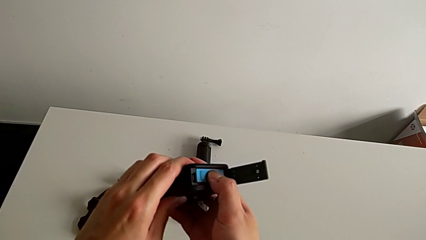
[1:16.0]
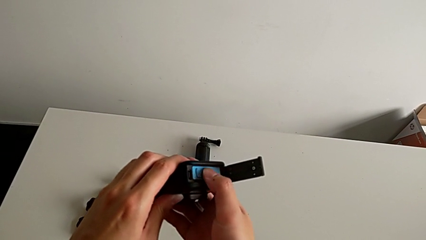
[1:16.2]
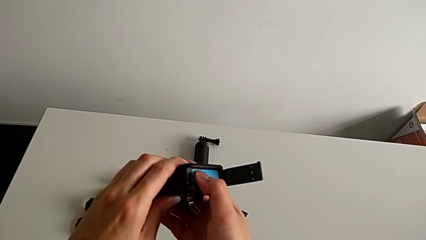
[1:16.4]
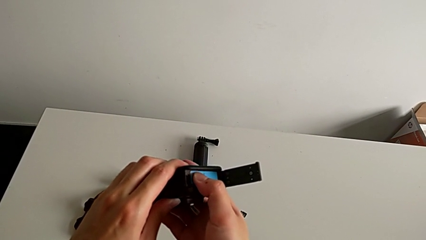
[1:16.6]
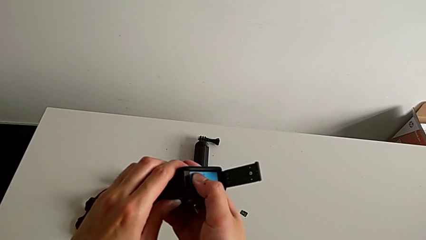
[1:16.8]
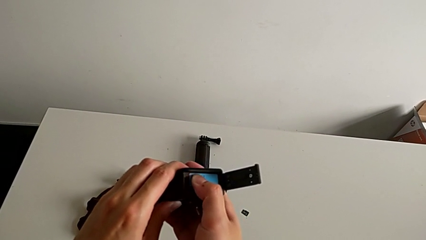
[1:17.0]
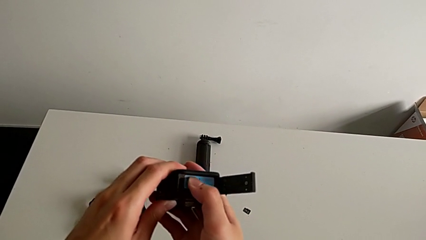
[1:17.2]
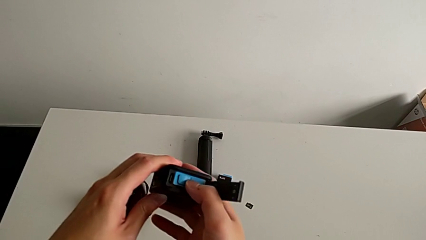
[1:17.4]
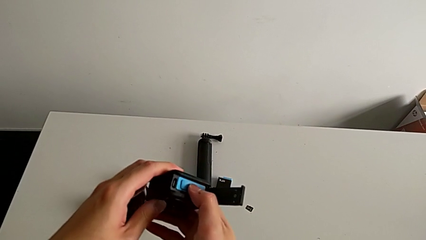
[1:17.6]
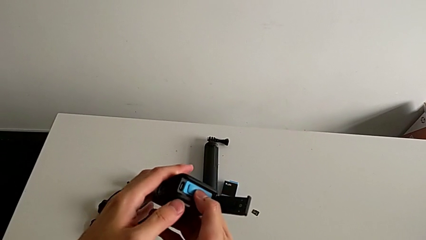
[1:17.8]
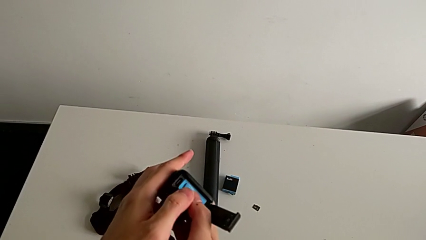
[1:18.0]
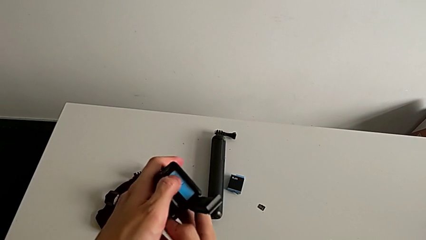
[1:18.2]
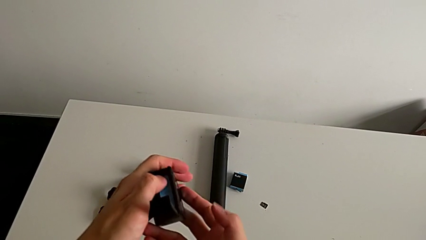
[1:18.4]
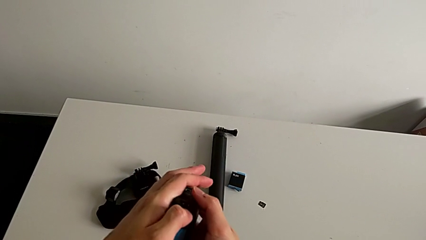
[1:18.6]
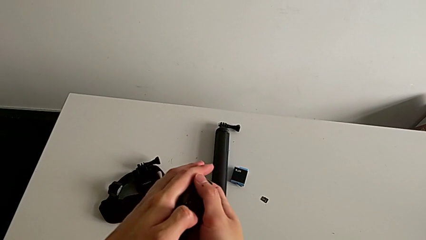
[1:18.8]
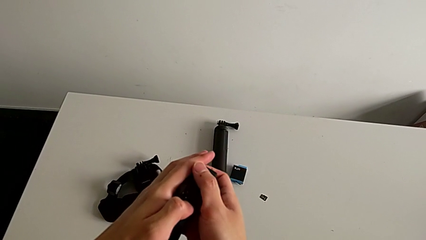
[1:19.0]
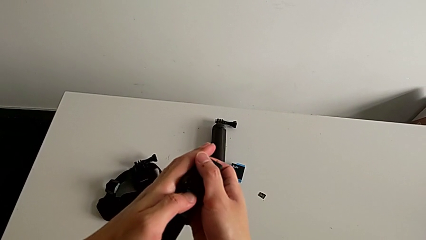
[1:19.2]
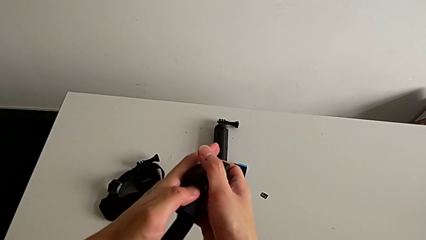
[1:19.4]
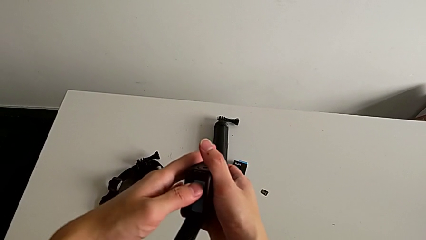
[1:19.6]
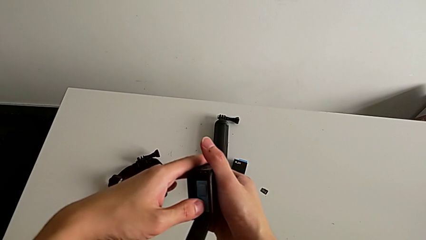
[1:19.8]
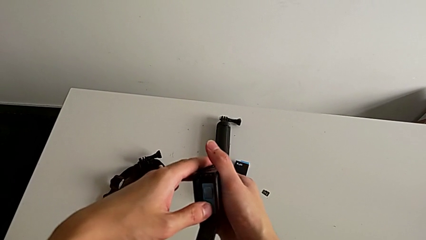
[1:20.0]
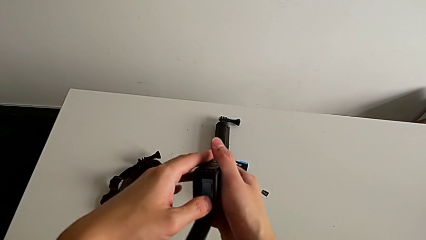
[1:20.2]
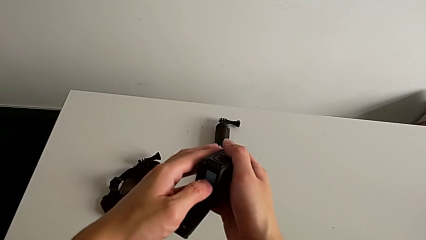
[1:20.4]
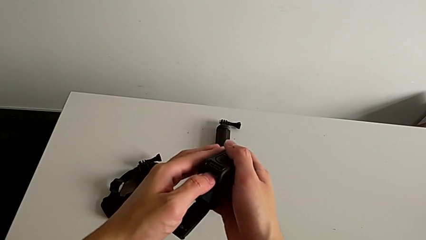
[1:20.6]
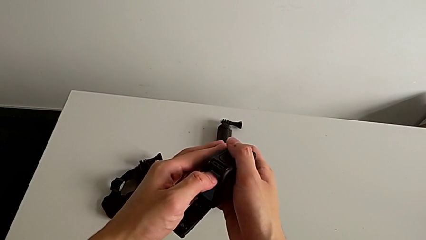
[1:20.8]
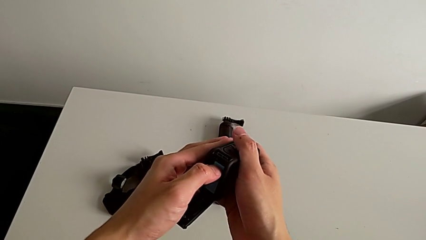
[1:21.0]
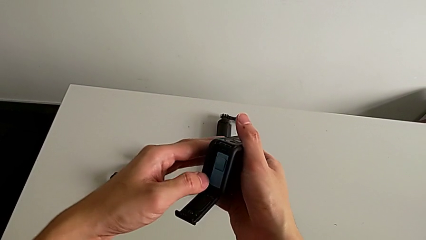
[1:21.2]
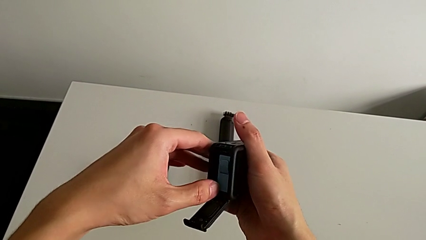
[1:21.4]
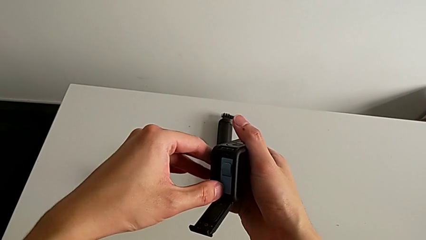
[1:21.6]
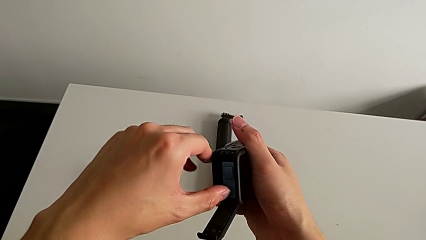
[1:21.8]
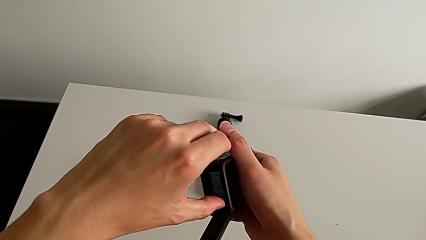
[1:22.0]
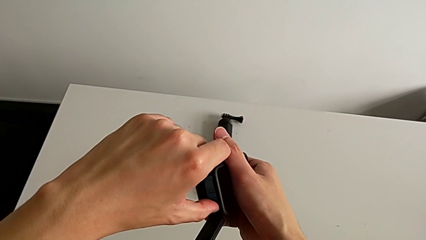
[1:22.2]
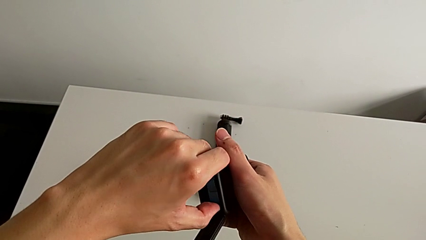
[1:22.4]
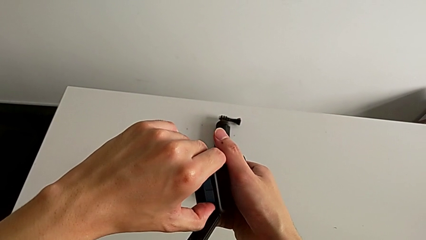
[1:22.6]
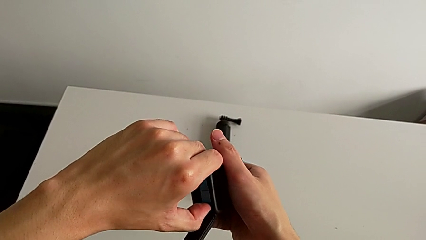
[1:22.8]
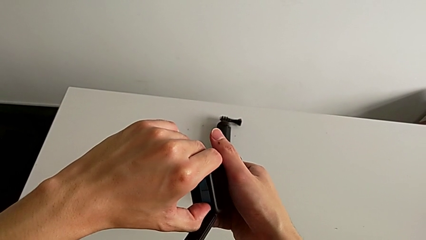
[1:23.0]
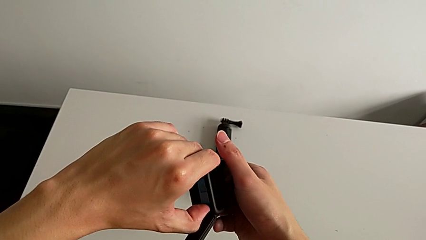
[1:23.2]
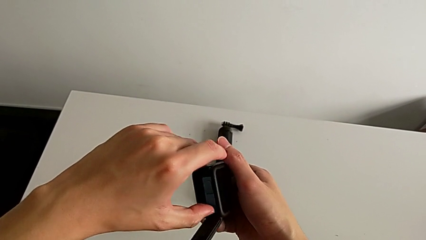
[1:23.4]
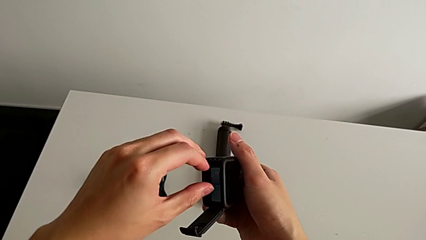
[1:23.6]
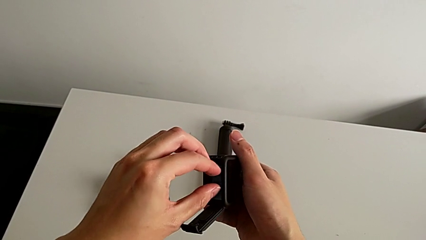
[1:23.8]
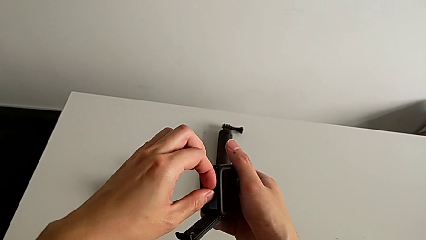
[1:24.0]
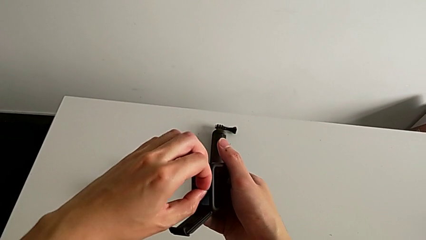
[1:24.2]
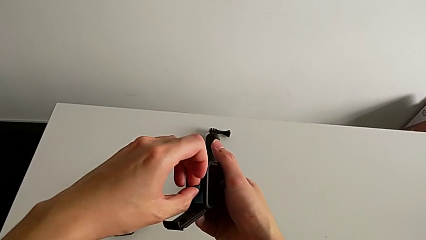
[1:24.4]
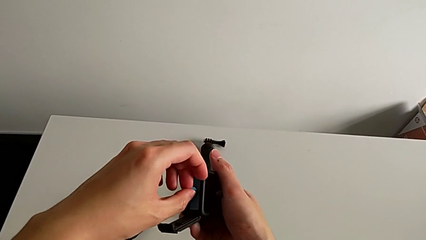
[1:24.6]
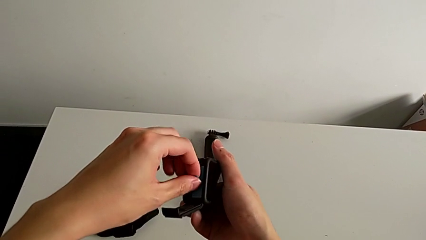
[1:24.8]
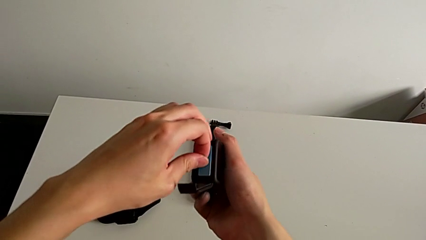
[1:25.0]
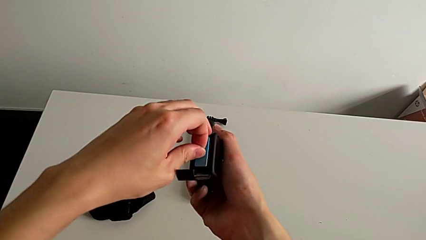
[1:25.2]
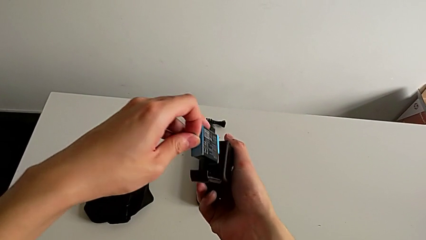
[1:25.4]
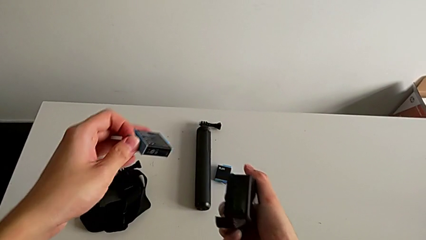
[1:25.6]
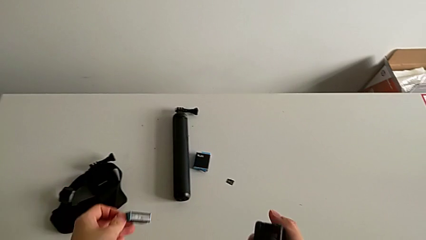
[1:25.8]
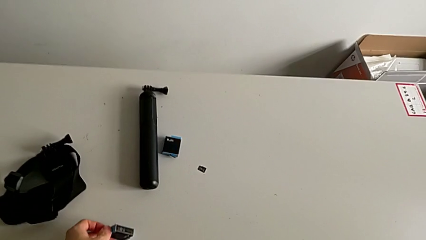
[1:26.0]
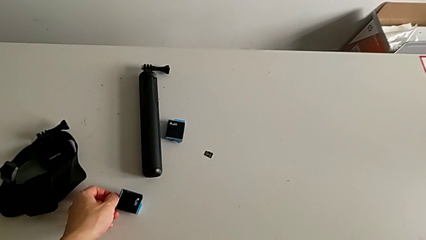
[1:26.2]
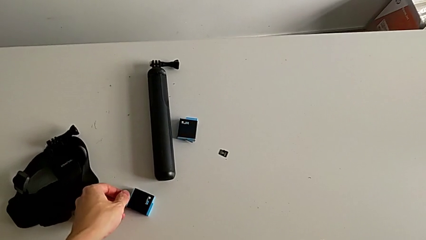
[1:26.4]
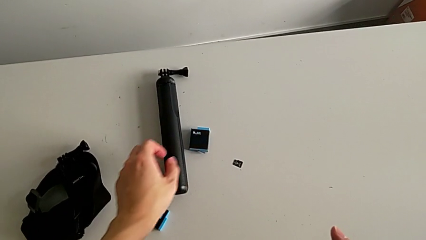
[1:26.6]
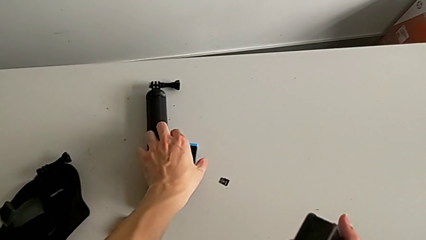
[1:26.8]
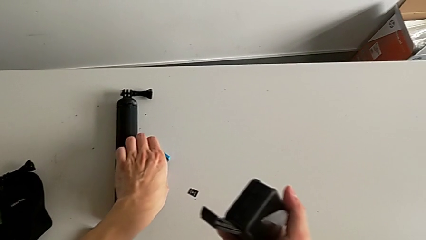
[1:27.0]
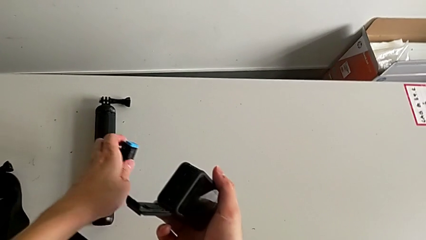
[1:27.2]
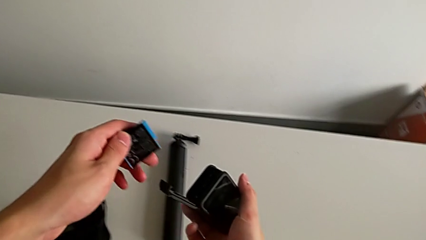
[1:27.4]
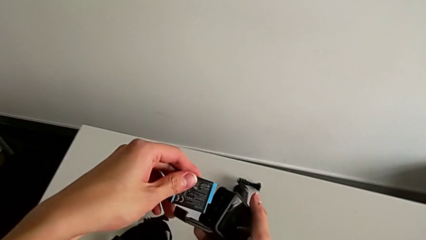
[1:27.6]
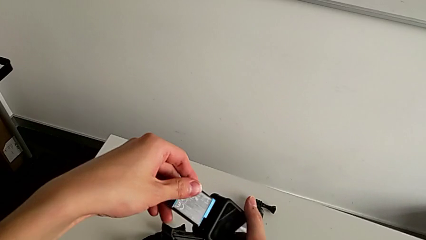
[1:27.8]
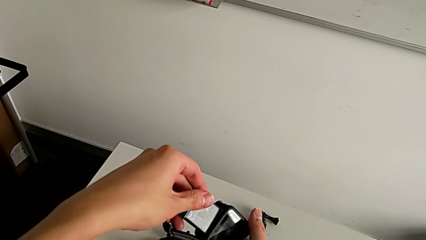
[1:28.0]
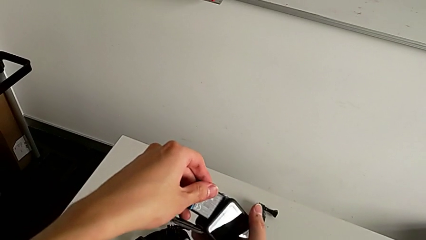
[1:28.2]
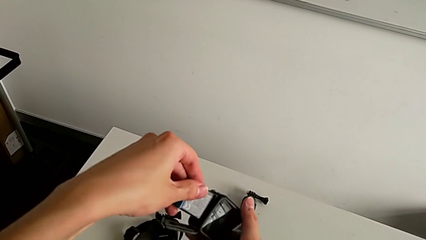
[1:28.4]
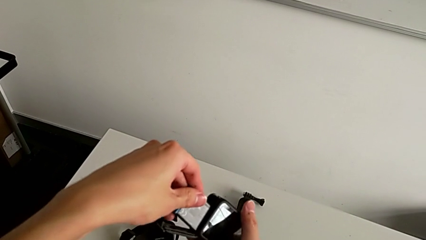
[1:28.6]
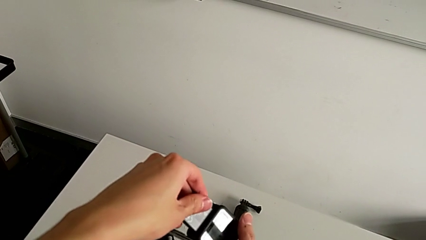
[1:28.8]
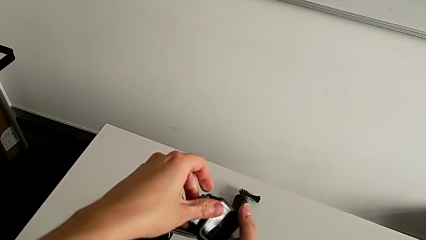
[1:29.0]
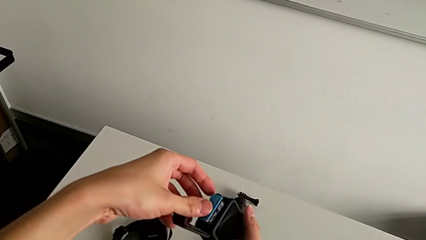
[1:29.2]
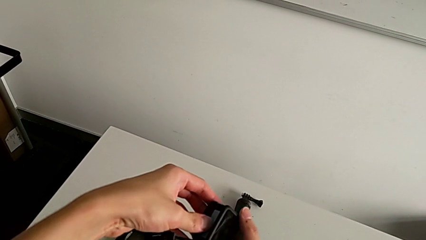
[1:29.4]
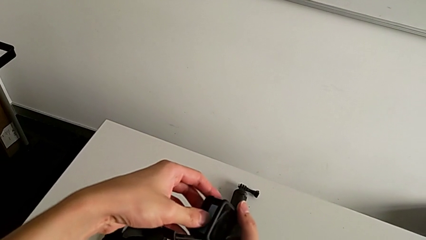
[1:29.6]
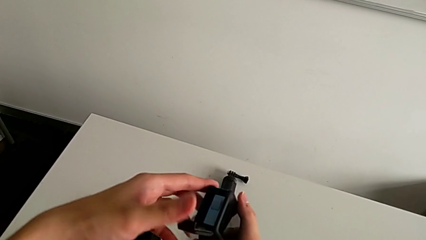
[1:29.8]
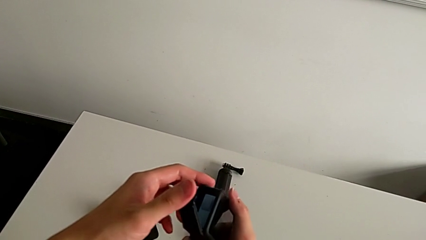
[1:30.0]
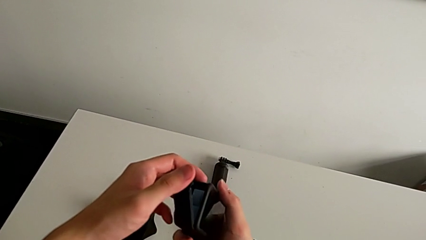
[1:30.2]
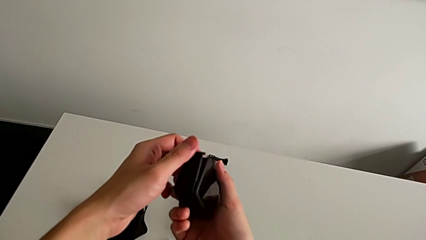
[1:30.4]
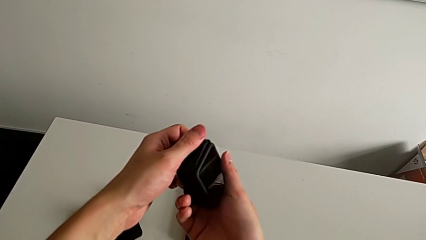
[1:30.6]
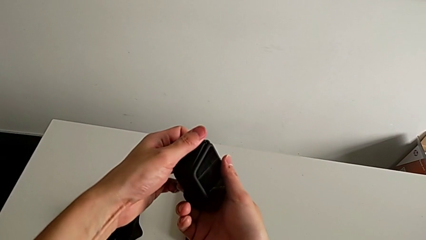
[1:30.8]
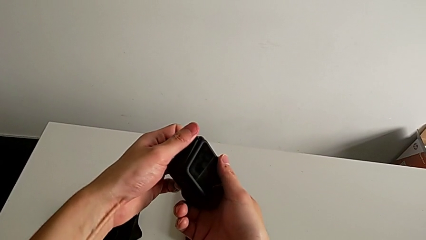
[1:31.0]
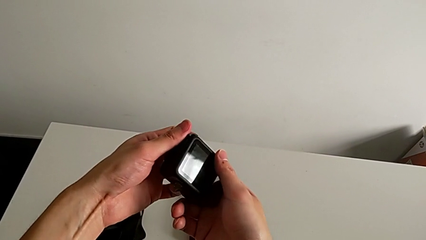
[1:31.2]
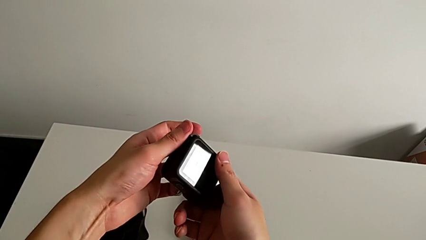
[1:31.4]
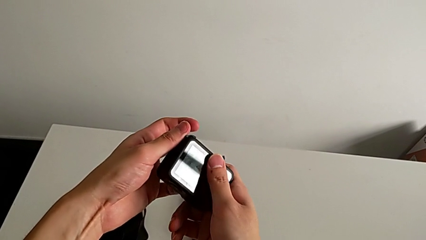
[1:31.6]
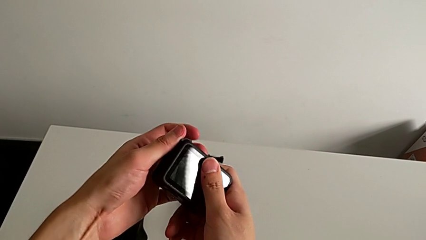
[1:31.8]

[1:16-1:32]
The camera wearer is changing the battery for the GoPro. They wrongly press and push the battery, pull the battery, withdraw the first battery, drop the first battery, grab the second battery, insert the second battery and begin to close the battery door.
